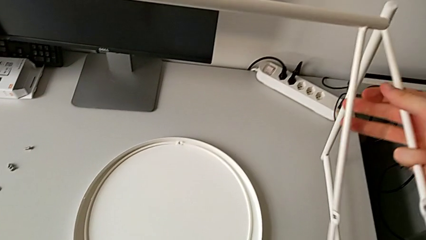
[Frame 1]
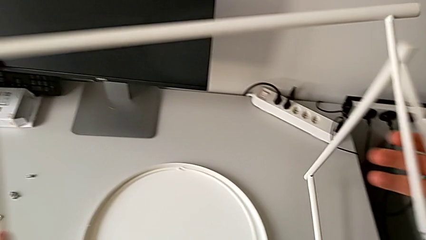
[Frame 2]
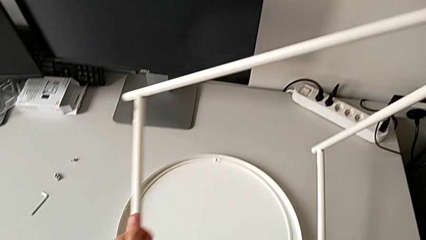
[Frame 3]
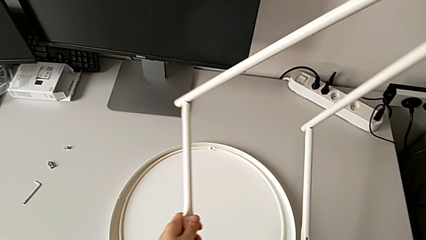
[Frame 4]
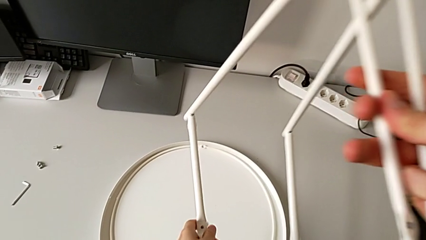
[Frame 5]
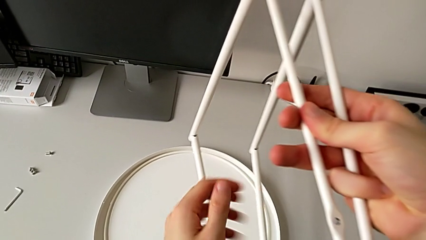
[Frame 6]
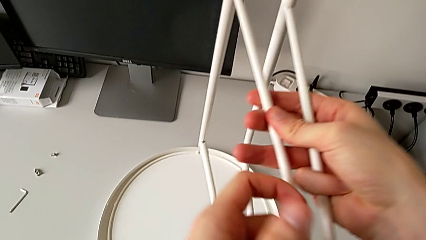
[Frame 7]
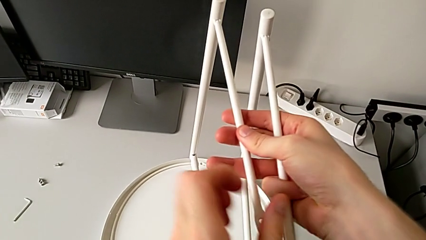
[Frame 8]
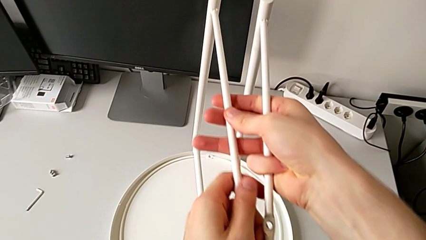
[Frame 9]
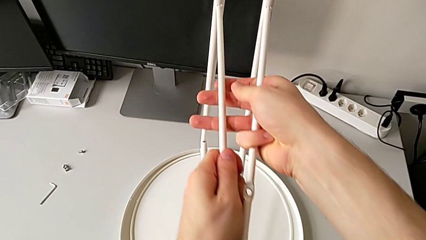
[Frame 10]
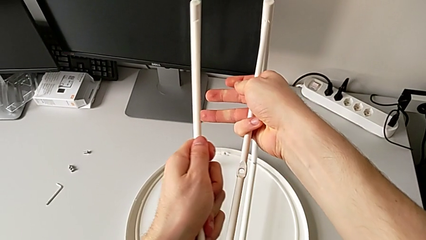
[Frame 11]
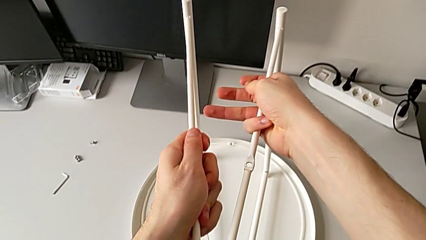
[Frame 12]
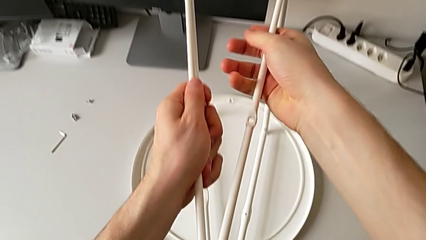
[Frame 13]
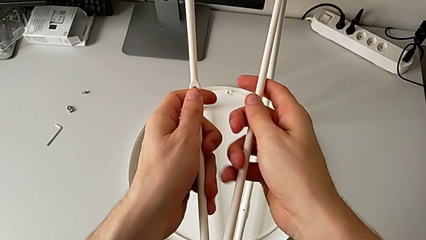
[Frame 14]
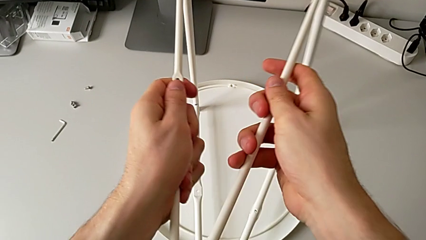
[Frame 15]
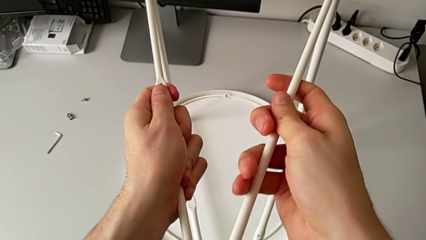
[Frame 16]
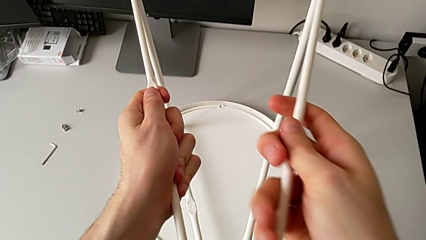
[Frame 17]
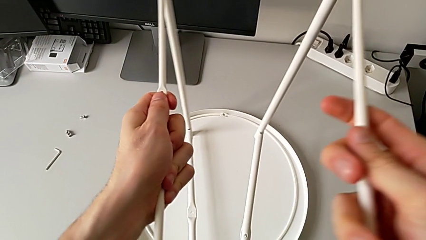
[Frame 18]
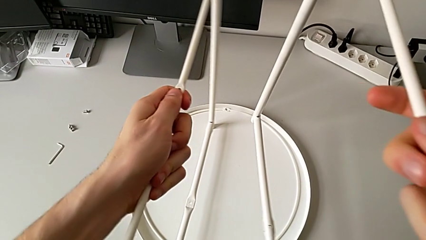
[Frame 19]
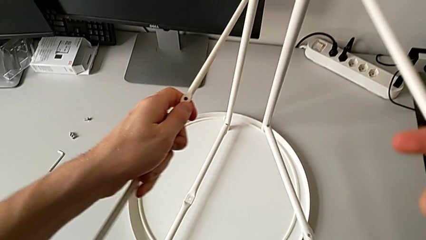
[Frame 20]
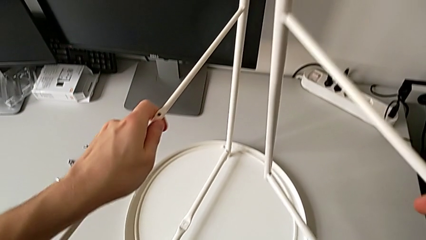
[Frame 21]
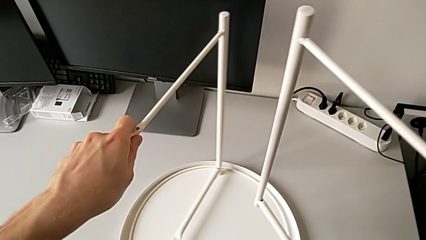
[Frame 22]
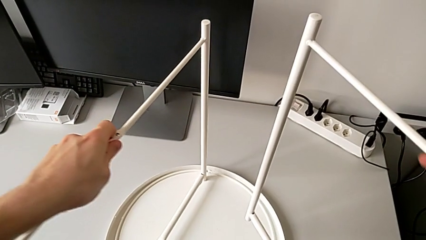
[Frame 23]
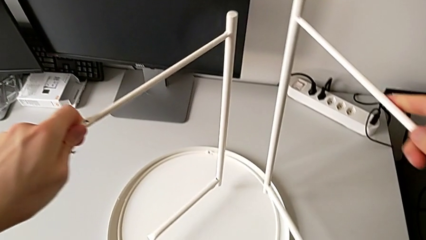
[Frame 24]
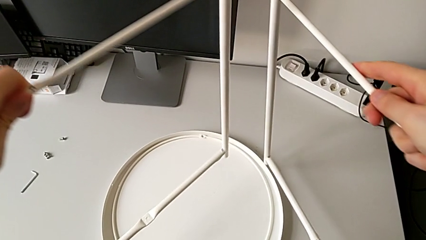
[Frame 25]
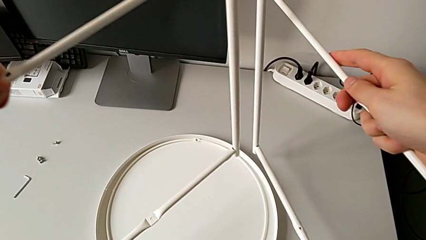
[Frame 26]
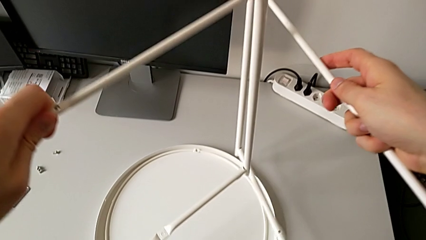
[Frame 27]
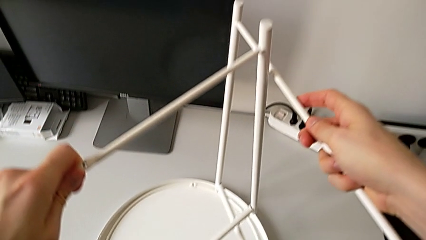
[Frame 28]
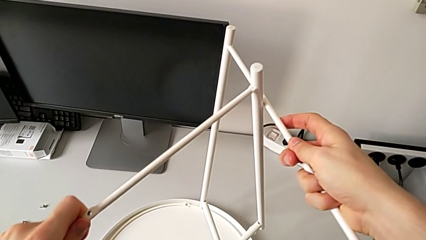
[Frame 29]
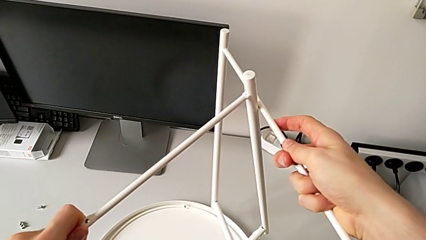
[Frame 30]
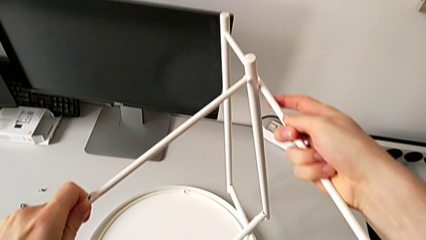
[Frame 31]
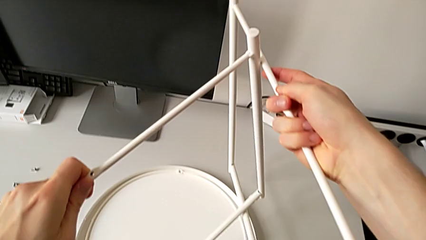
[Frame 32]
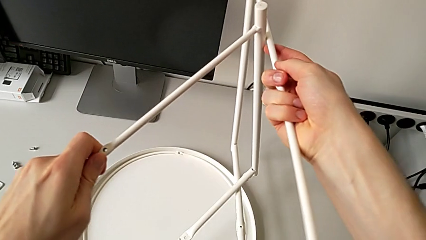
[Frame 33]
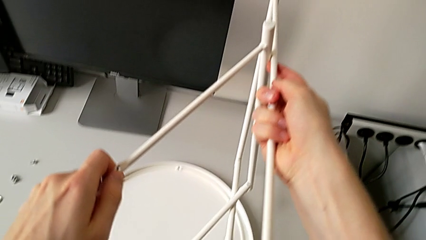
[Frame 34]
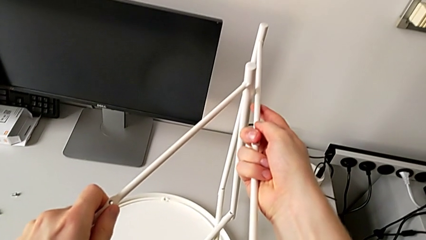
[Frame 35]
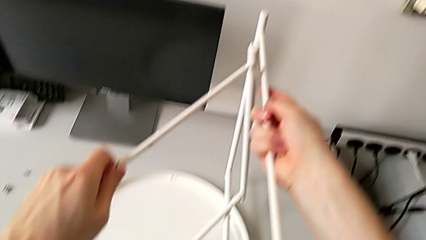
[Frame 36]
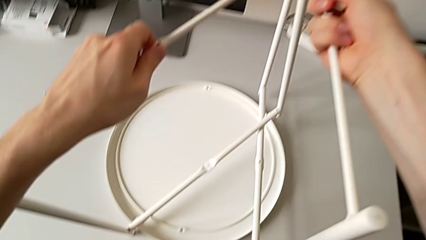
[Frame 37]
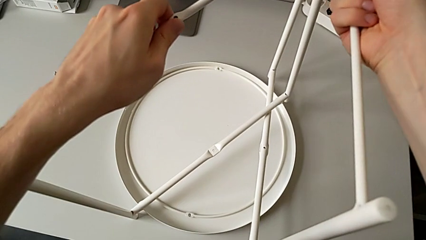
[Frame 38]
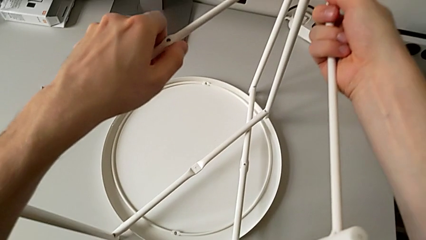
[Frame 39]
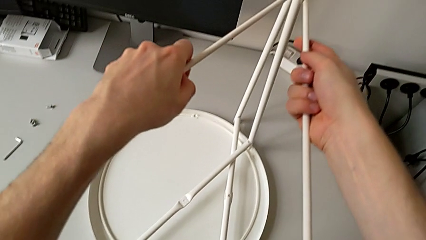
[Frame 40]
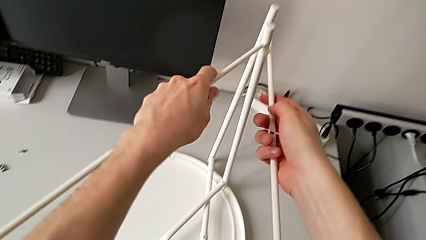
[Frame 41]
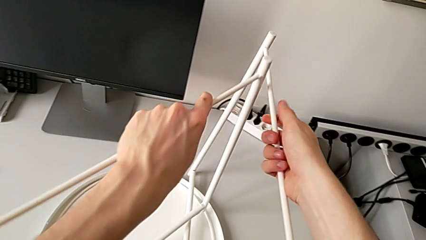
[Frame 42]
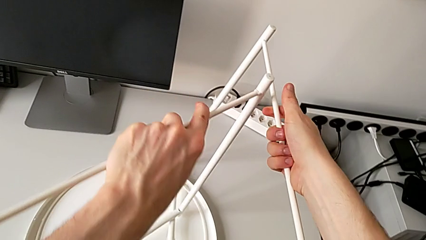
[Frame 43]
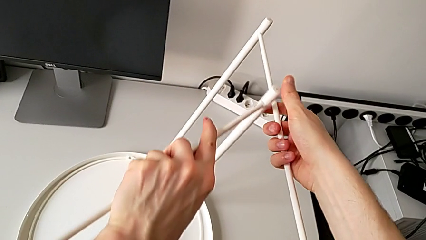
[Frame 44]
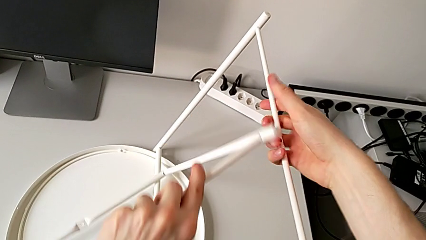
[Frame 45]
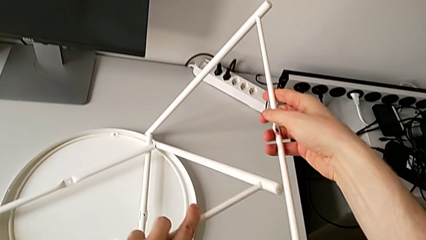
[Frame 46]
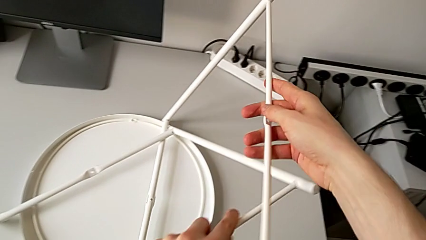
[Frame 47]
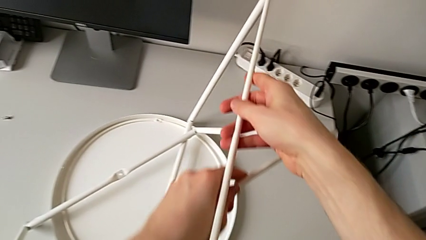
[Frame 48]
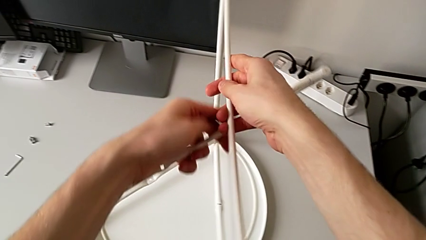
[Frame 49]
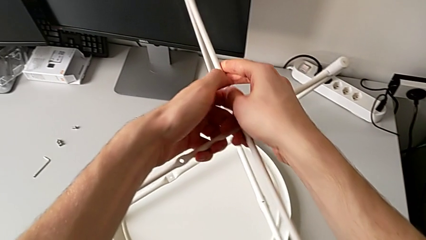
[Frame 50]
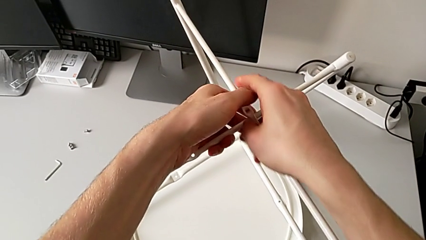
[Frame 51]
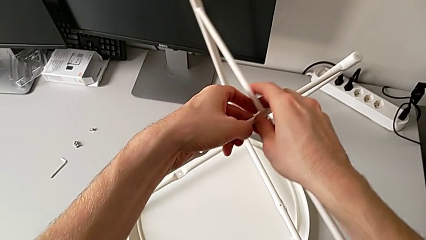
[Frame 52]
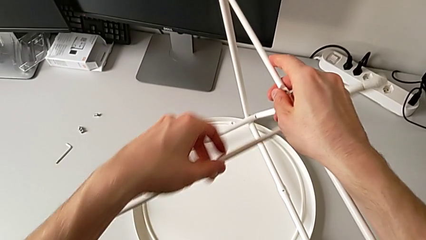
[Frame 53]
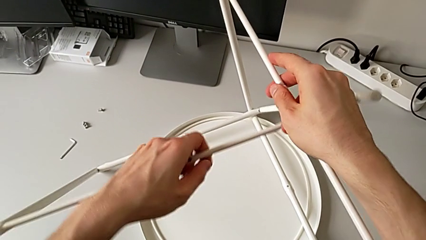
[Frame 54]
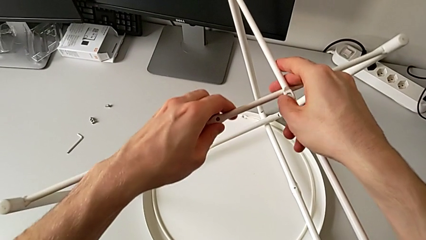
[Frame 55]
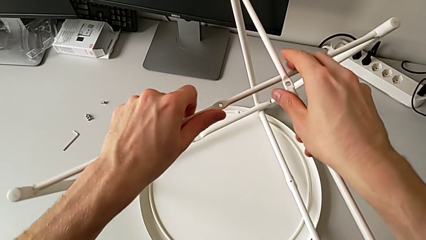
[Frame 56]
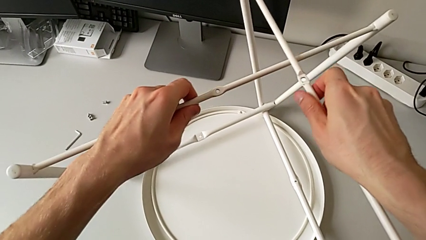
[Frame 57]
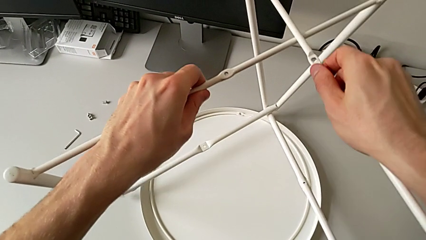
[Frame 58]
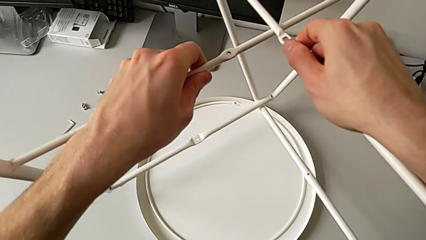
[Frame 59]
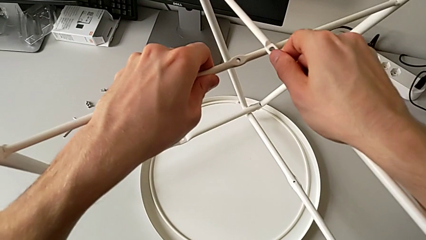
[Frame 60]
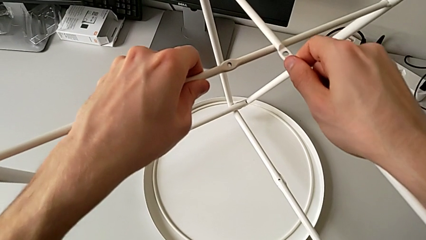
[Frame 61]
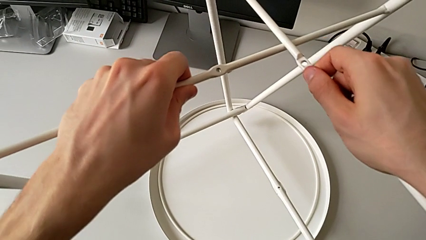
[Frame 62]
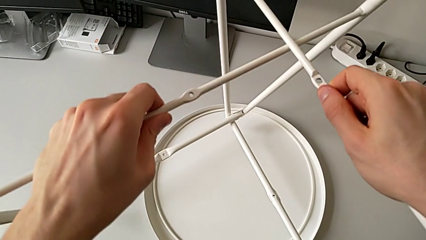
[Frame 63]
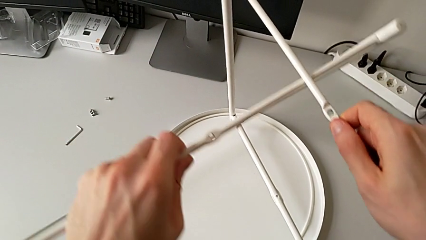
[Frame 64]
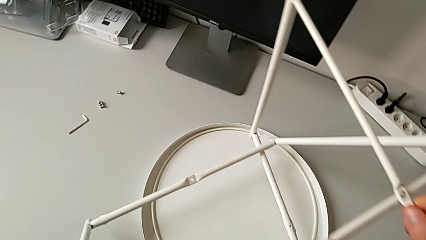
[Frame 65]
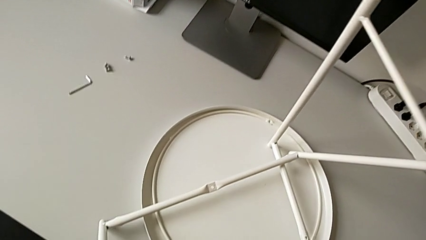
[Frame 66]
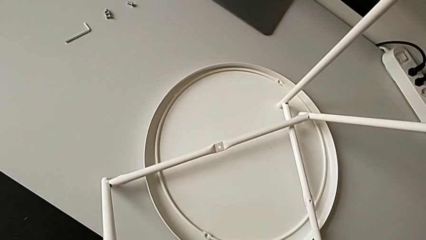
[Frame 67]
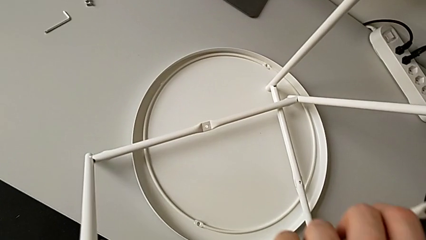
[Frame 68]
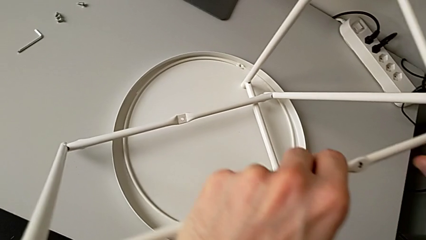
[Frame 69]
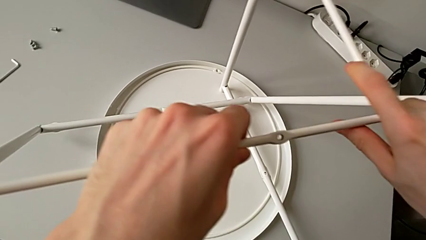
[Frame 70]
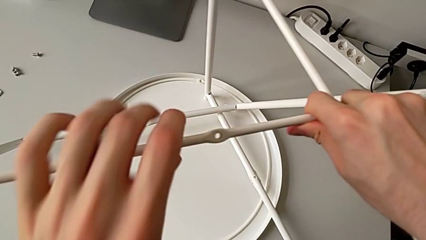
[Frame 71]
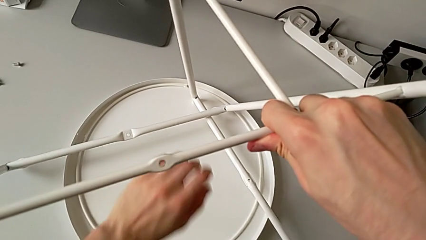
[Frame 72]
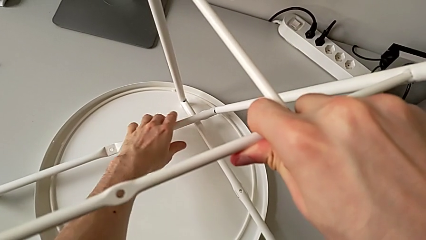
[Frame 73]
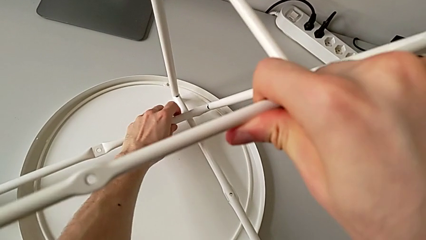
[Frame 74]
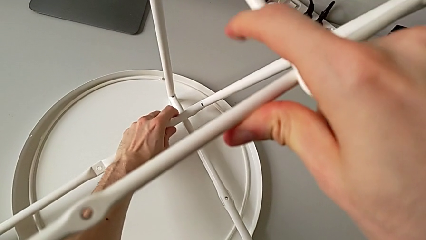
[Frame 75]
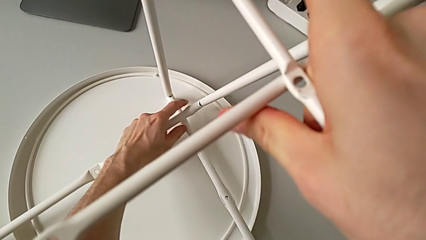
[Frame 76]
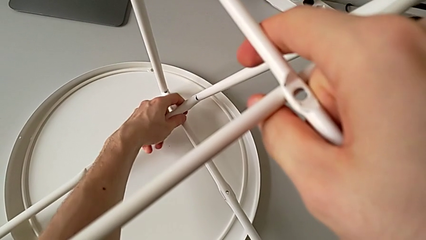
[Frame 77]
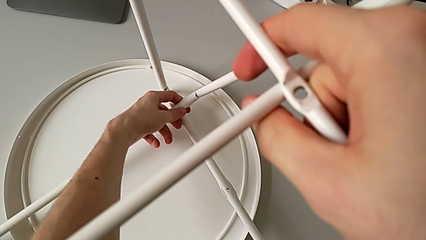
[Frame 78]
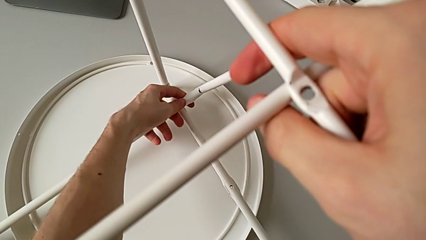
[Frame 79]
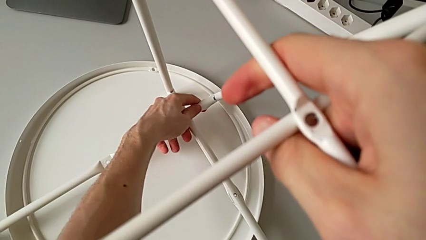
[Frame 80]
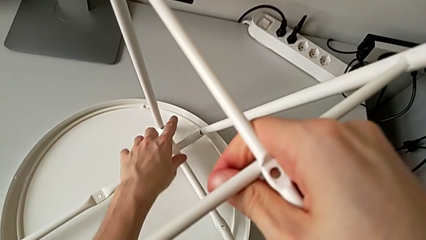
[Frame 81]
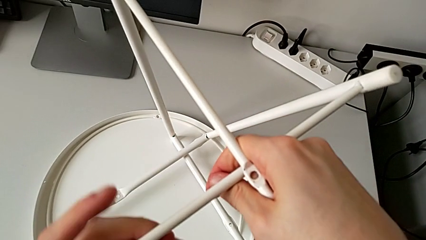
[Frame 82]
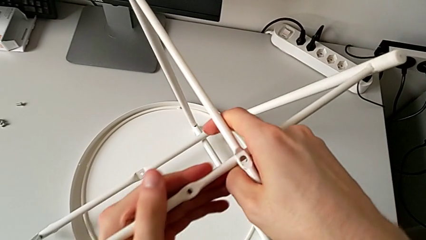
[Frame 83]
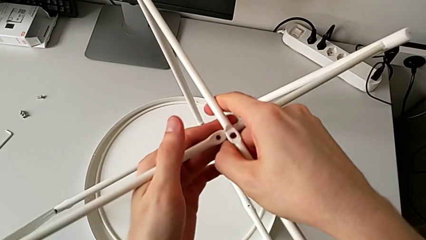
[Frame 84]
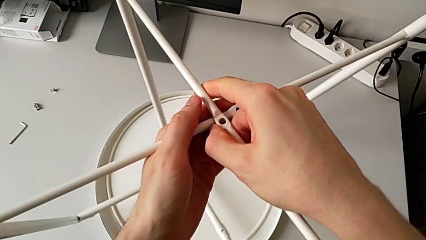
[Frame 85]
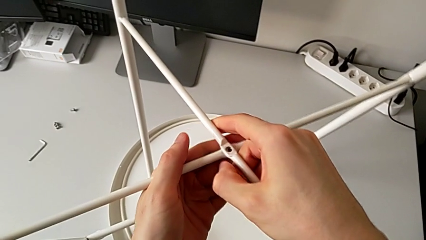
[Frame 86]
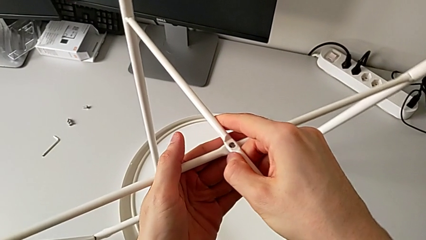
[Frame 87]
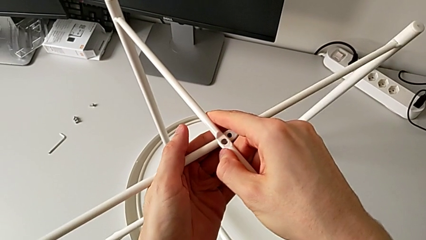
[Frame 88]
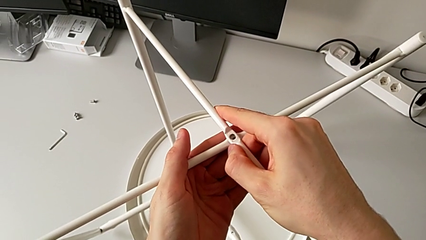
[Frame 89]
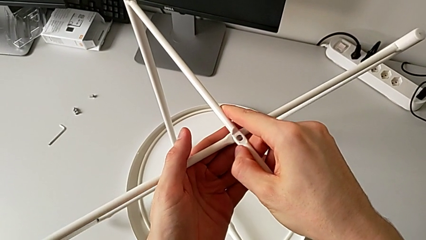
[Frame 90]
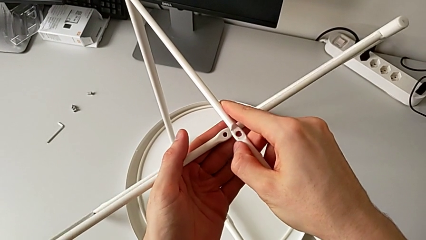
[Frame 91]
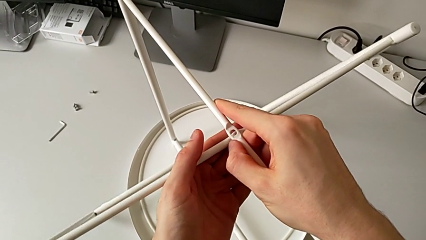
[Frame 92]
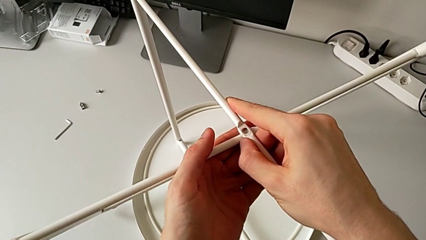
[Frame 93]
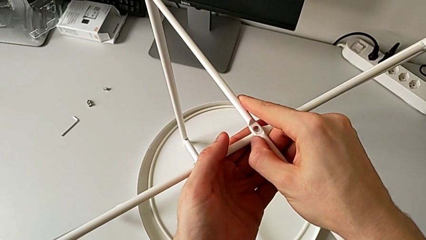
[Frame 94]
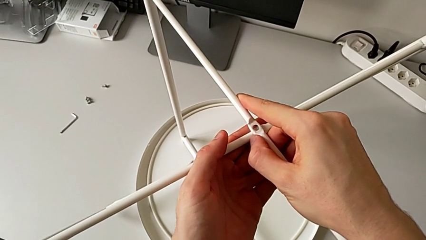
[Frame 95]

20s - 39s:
The camera wearer is mounting the legs of the table. They grab the leg, insert the first leg, align the leg, grab the bottom leg and wrongly align the top leg, which crosses the other way.
